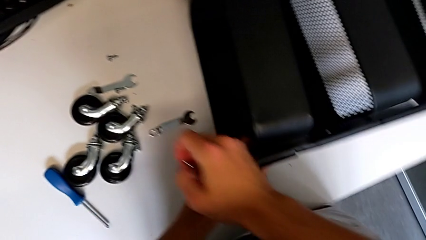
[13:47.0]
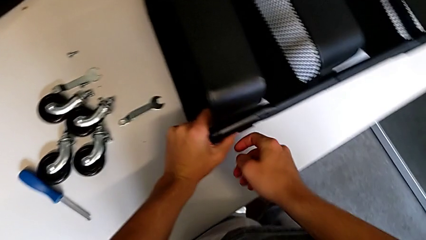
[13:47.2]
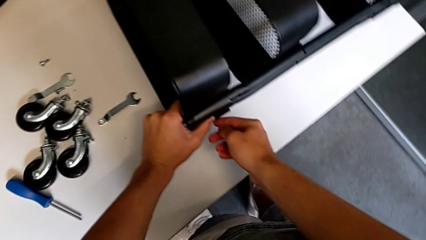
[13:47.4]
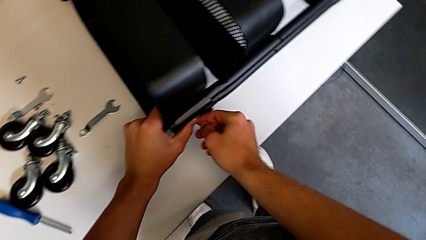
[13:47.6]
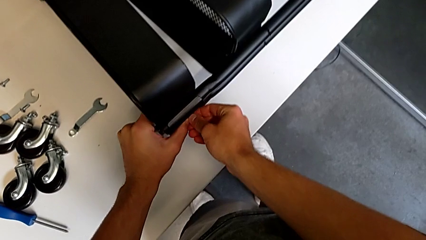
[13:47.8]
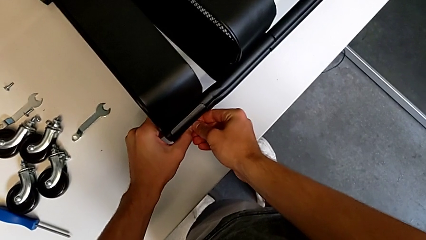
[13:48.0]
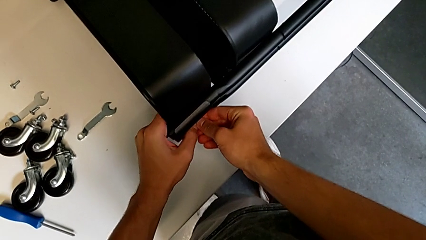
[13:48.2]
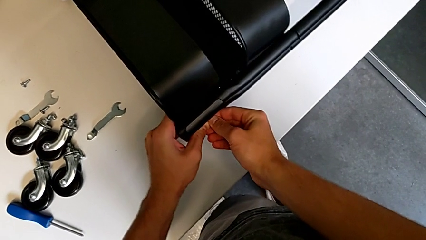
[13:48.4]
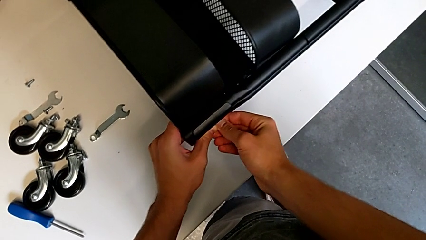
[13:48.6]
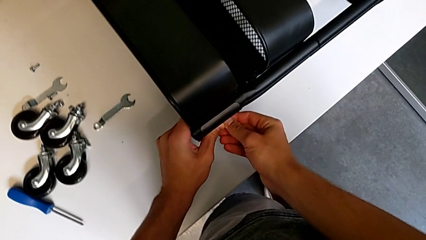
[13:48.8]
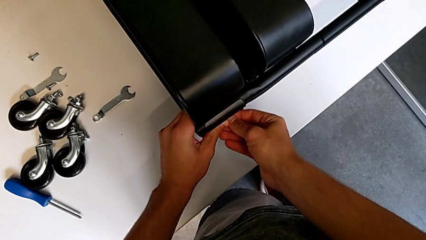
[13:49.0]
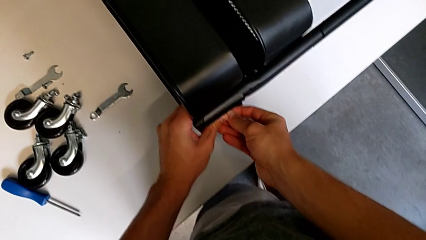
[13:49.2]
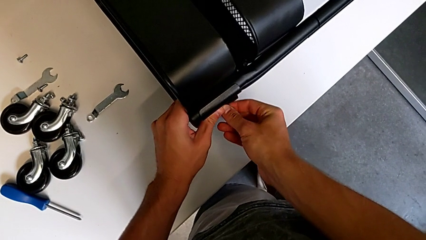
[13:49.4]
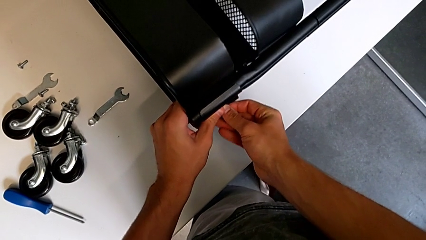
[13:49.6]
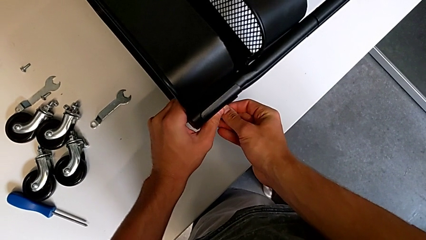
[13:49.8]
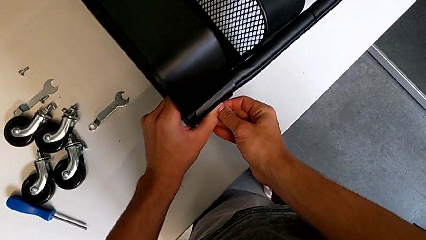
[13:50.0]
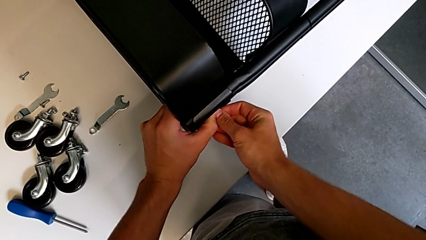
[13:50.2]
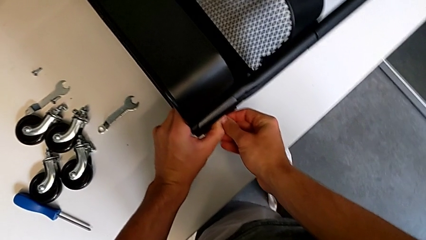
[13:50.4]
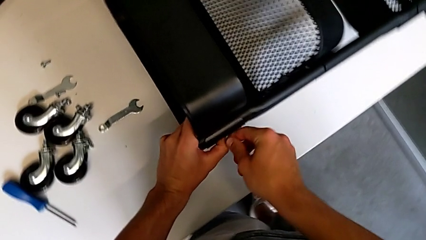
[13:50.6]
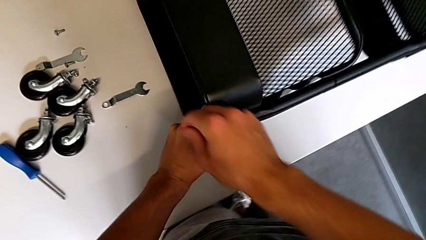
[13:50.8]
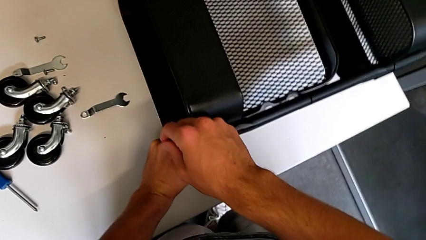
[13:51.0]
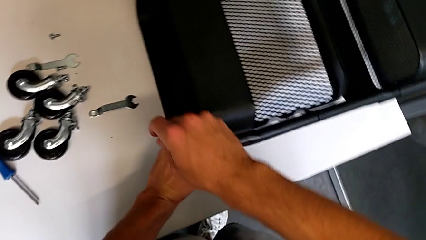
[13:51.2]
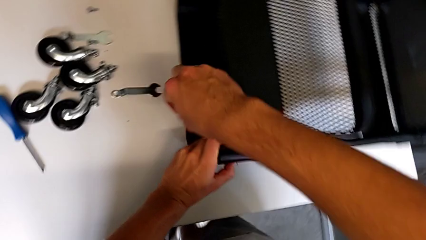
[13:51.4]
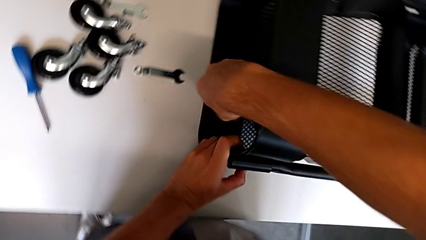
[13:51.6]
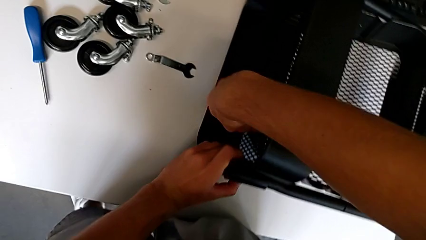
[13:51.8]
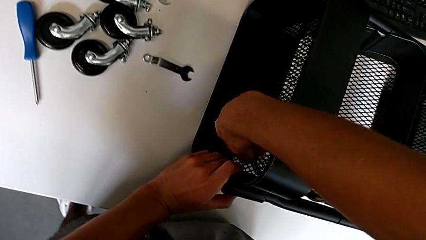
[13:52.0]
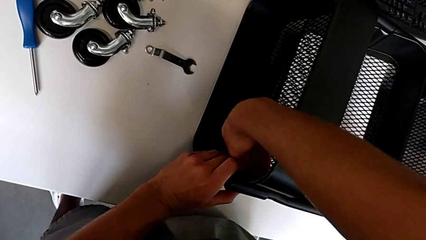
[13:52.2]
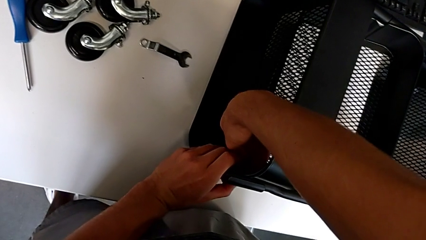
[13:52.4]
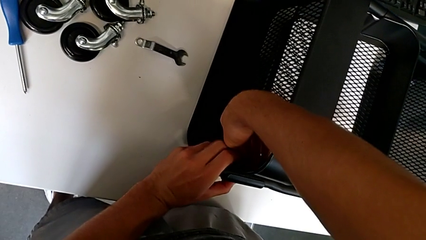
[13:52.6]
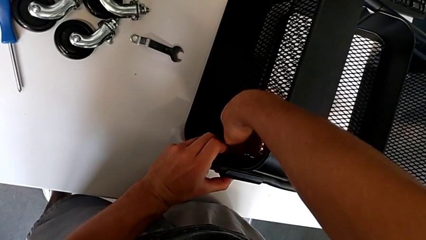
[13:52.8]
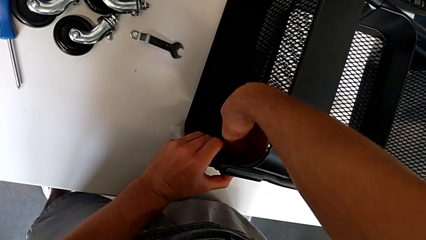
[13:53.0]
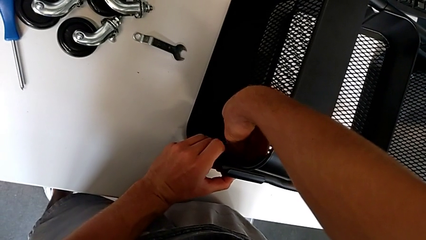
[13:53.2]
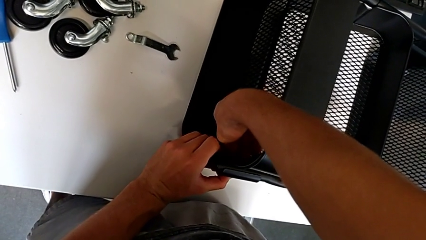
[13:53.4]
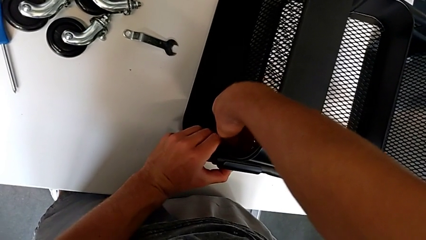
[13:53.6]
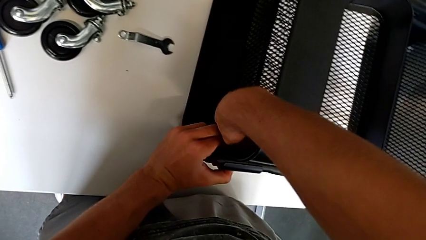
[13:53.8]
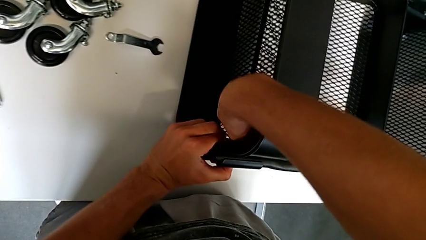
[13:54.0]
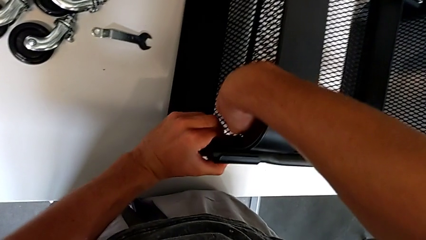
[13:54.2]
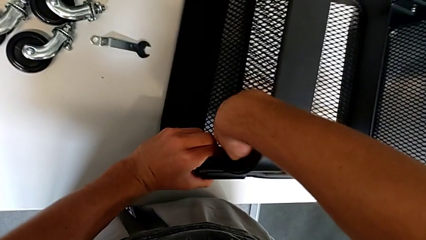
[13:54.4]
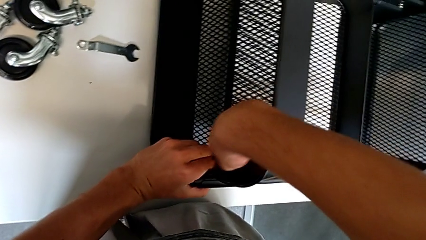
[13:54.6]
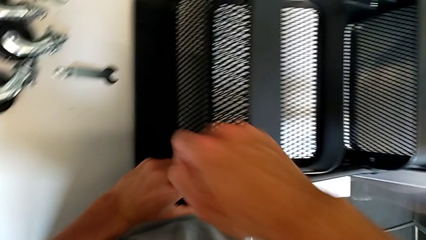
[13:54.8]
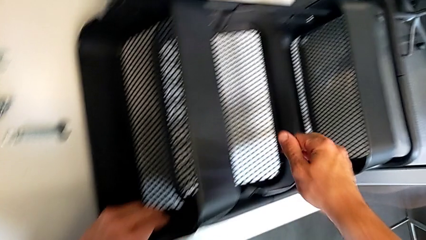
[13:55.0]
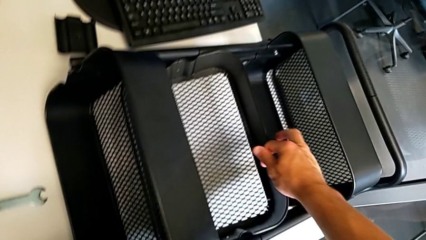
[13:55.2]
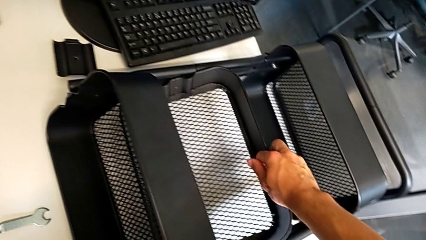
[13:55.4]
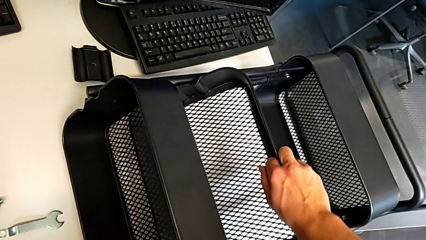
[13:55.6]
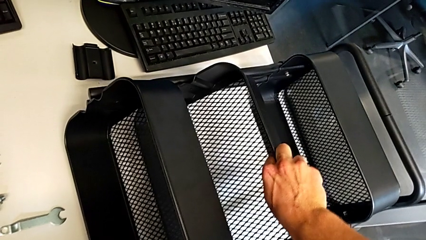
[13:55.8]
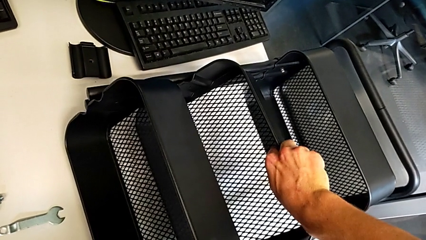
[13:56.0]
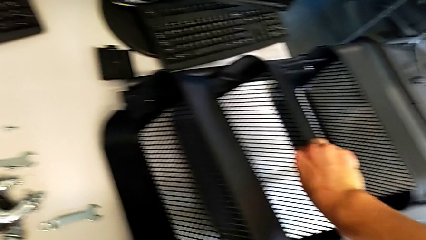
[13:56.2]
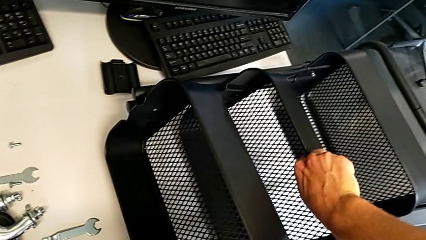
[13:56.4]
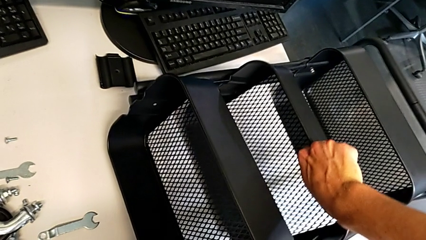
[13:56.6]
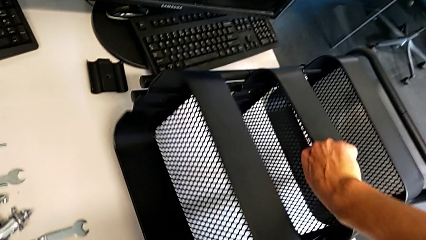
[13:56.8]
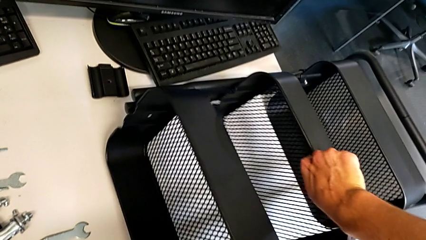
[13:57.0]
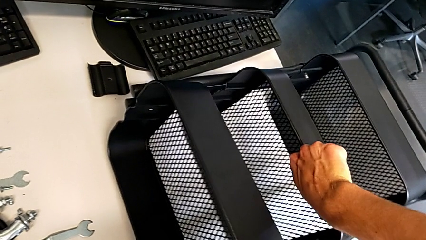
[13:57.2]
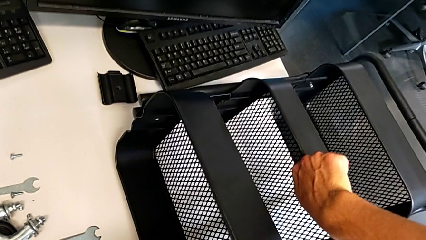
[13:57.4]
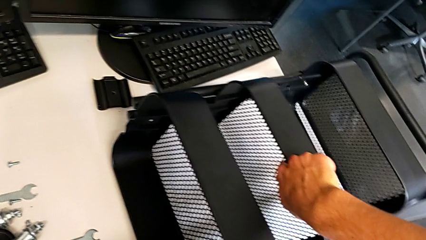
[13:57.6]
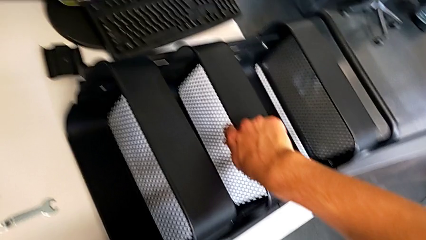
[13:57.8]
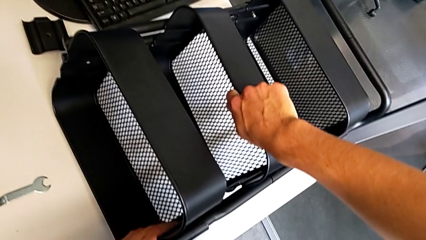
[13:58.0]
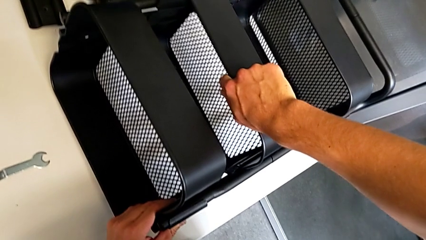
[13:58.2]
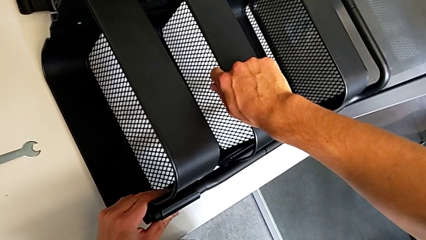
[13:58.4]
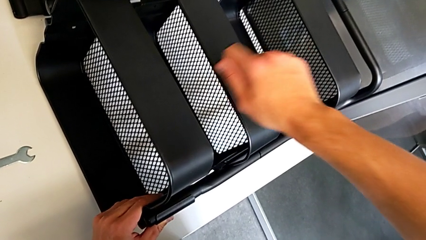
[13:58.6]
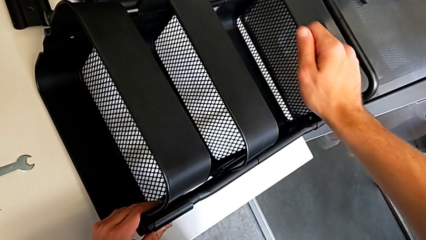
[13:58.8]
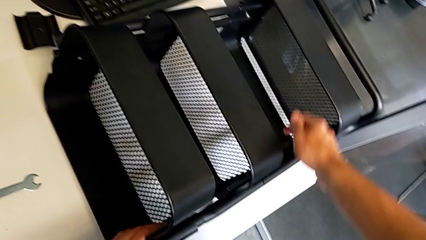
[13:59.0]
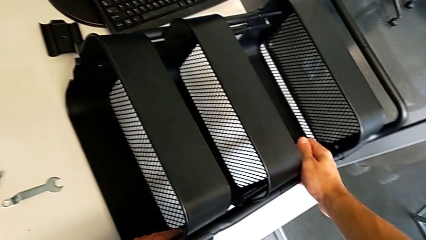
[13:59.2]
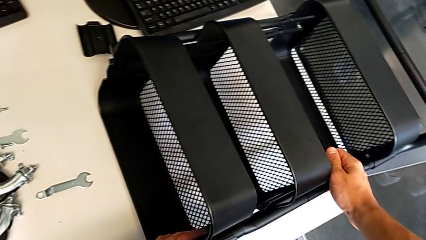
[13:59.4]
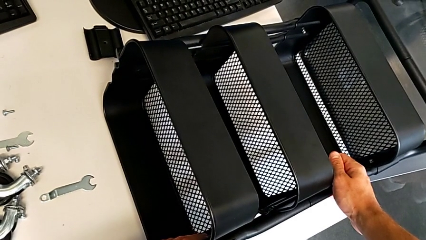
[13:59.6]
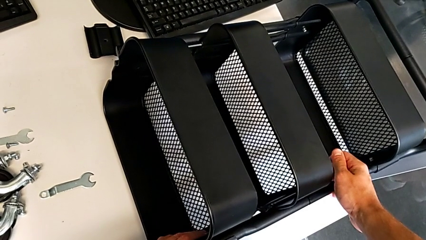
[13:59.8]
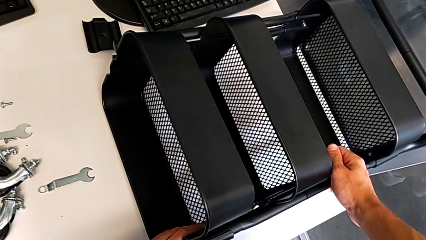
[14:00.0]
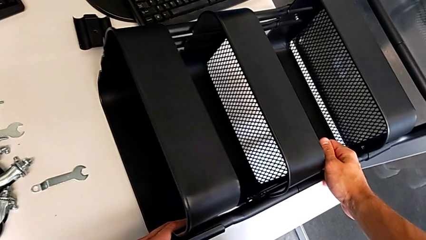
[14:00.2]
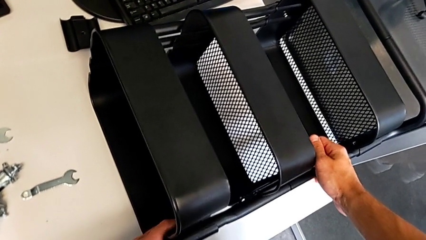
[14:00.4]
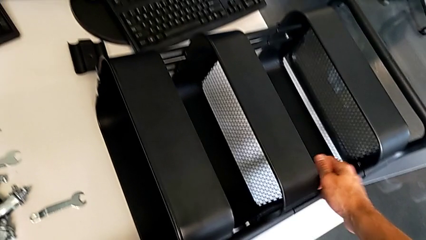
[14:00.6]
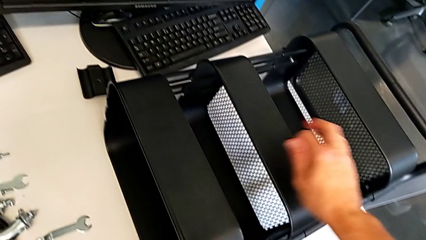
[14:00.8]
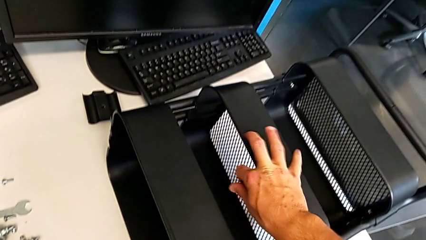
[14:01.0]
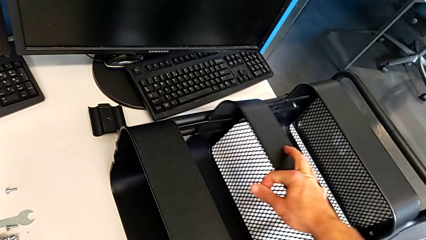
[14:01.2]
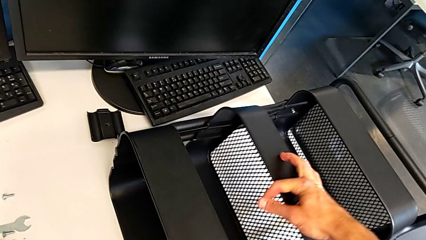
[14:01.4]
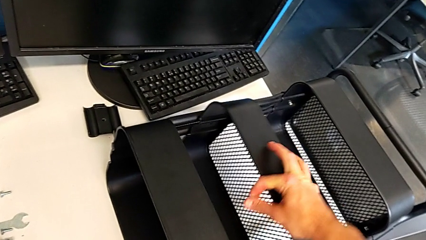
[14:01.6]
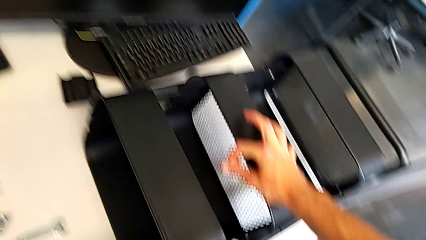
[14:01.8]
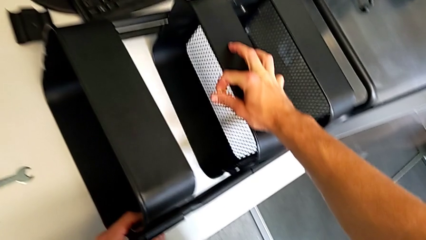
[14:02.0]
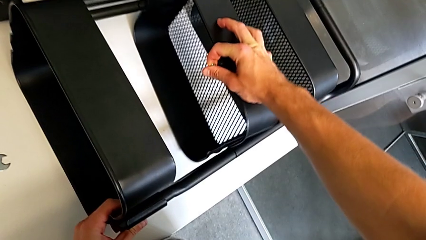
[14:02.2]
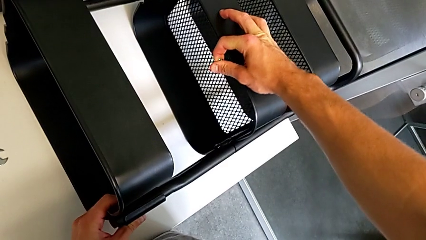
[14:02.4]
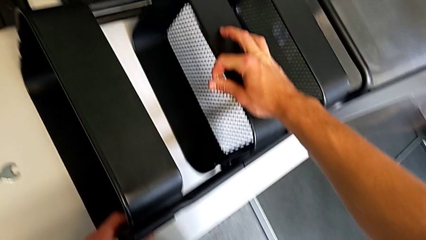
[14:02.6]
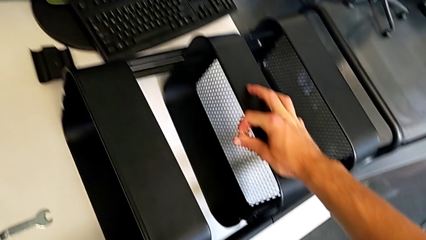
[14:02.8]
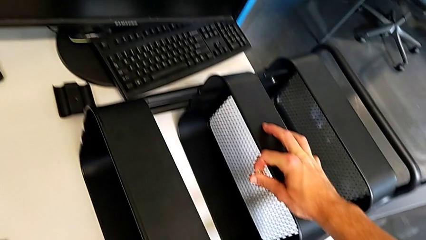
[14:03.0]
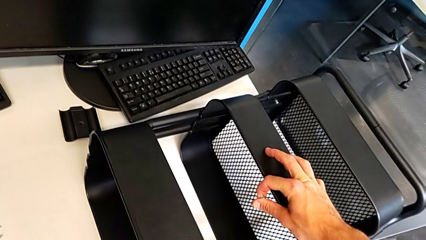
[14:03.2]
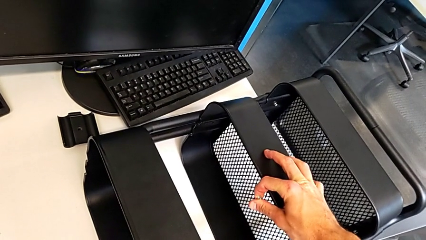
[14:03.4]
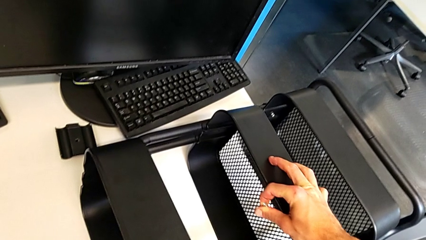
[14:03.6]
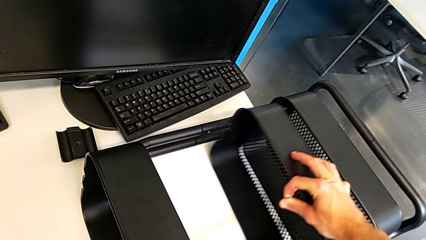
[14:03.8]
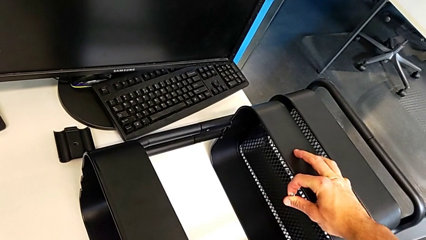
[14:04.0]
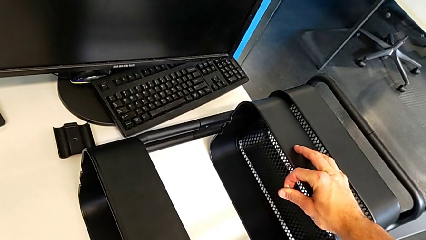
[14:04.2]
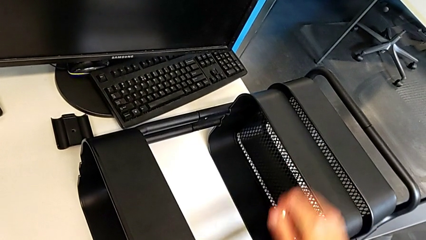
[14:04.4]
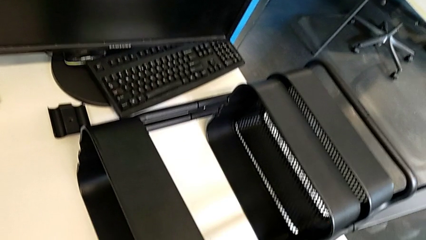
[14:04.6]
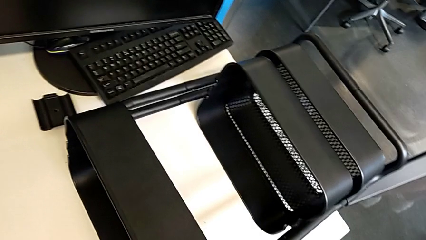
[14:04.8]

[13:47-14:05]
The camera wearer is screwing the top tray of the furniture. They align the grid tray, insert the hex nut, align the grid tray and slide it.
